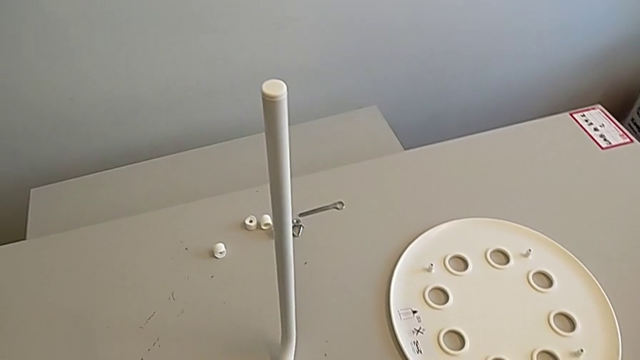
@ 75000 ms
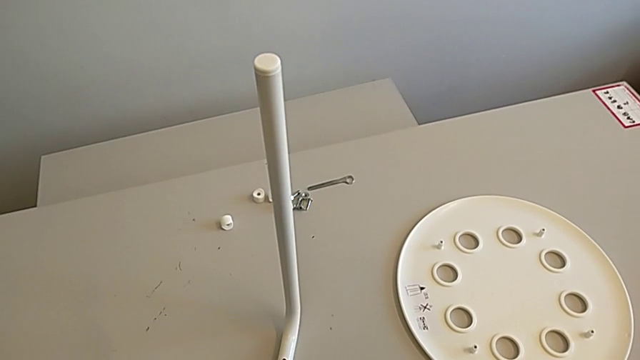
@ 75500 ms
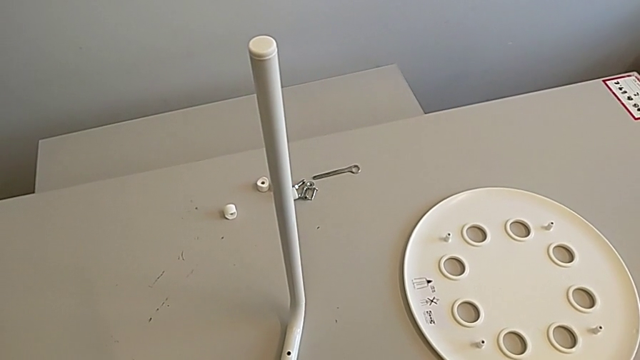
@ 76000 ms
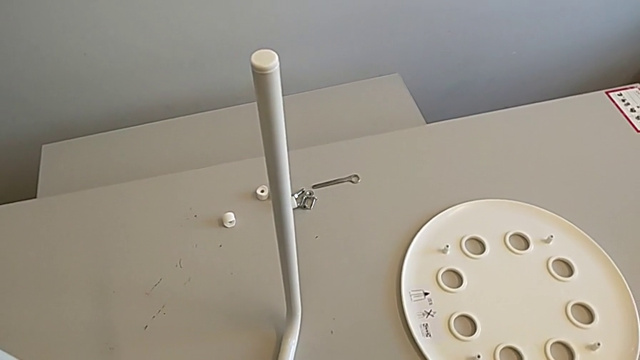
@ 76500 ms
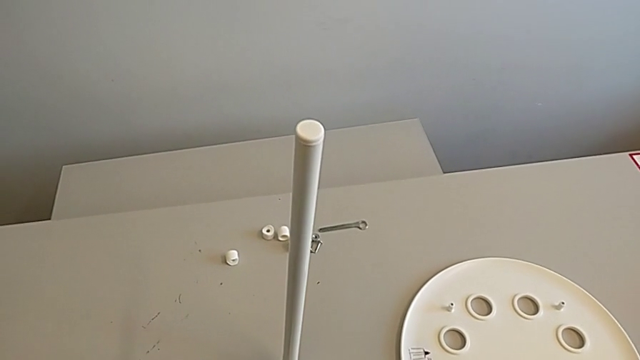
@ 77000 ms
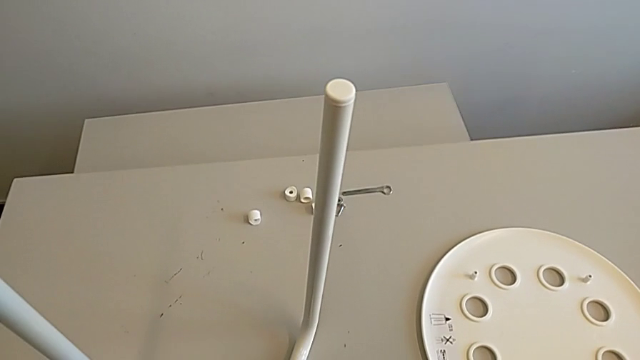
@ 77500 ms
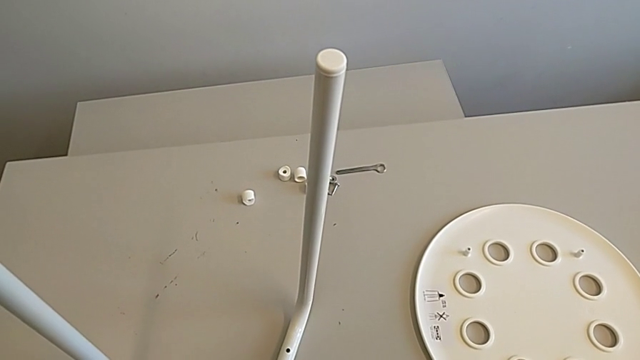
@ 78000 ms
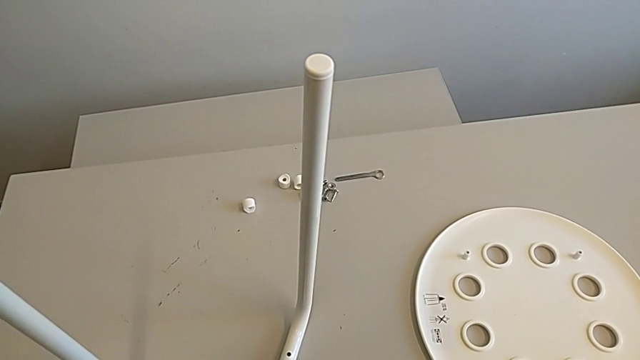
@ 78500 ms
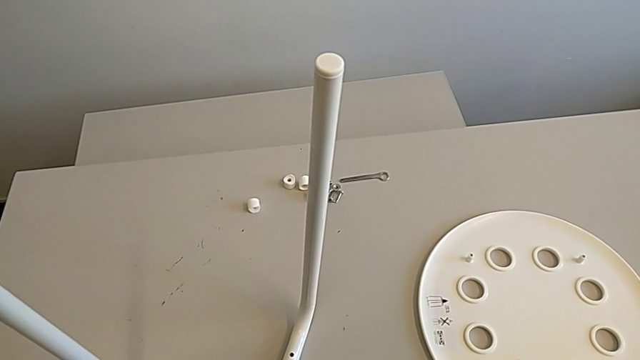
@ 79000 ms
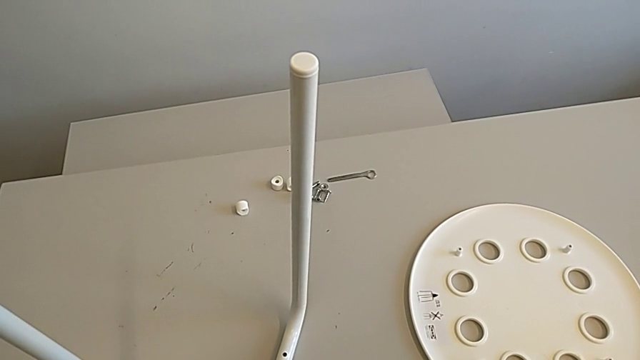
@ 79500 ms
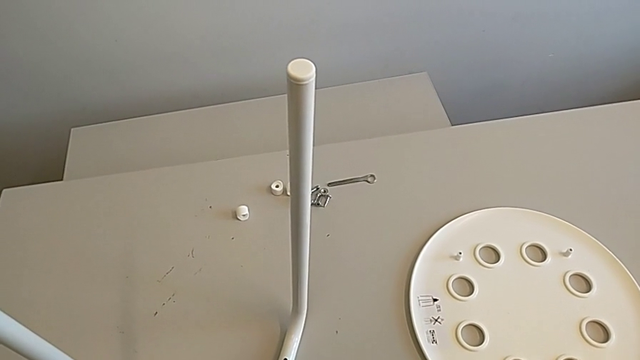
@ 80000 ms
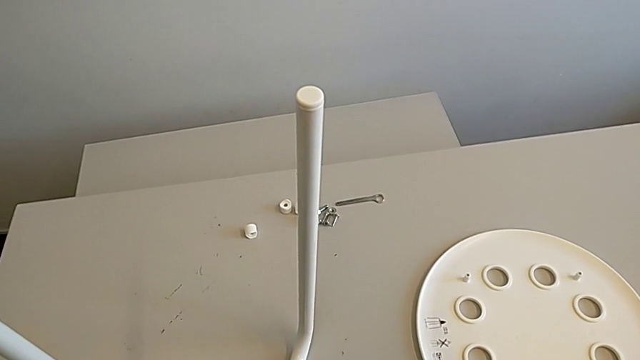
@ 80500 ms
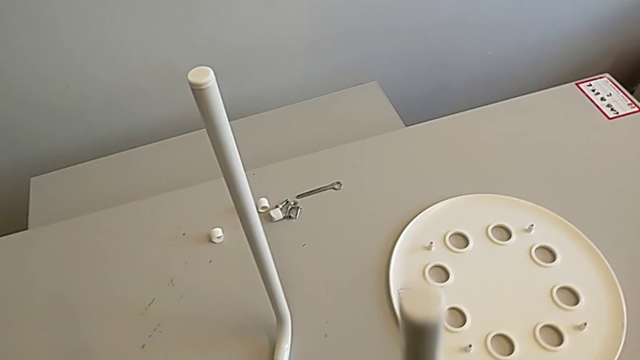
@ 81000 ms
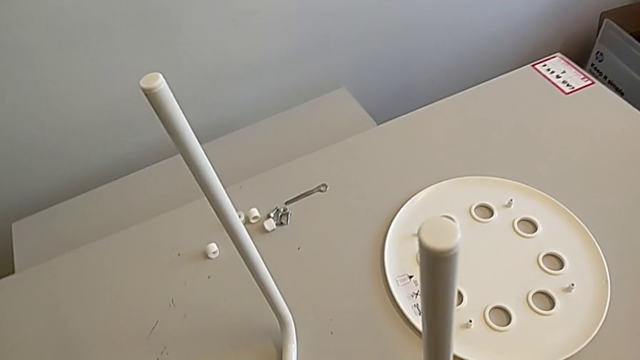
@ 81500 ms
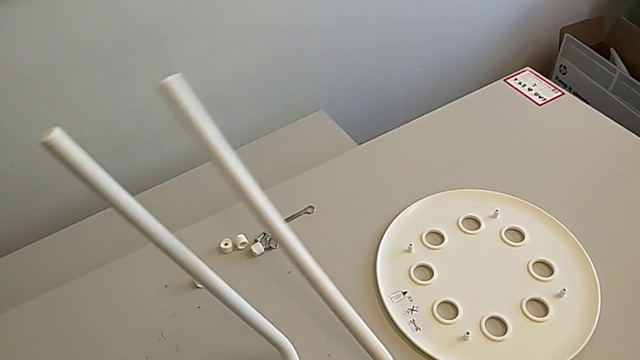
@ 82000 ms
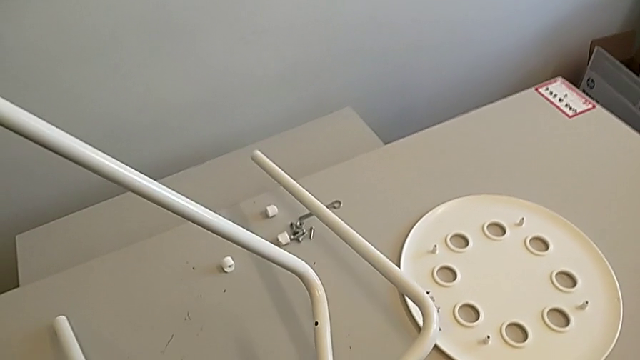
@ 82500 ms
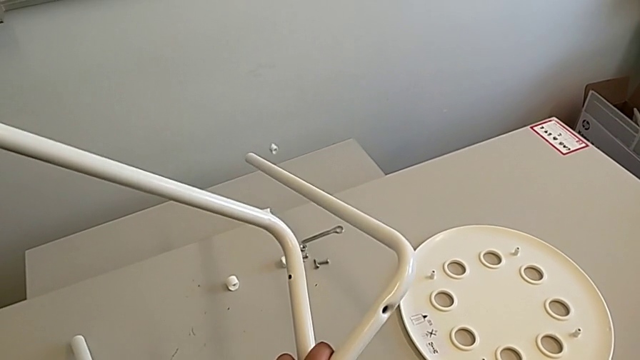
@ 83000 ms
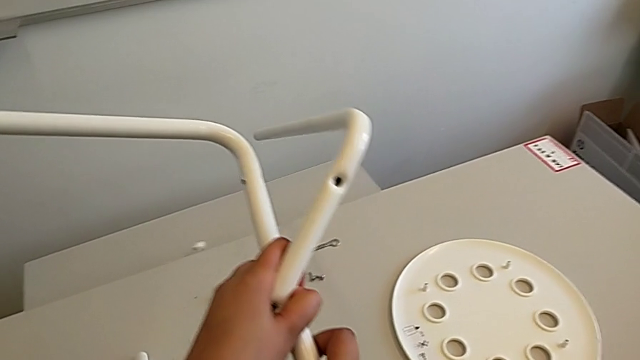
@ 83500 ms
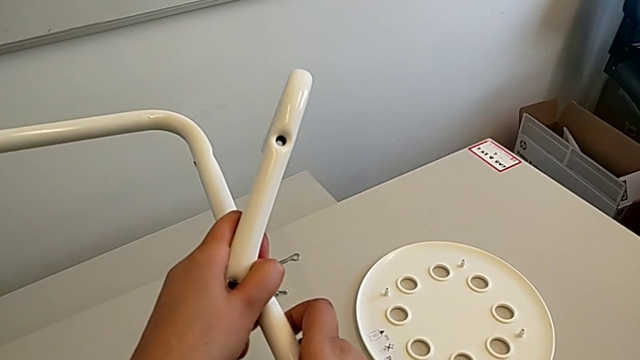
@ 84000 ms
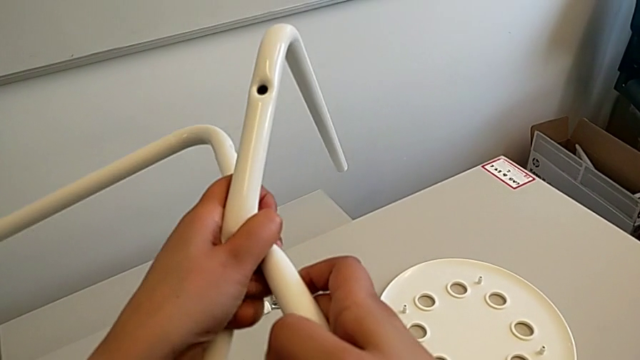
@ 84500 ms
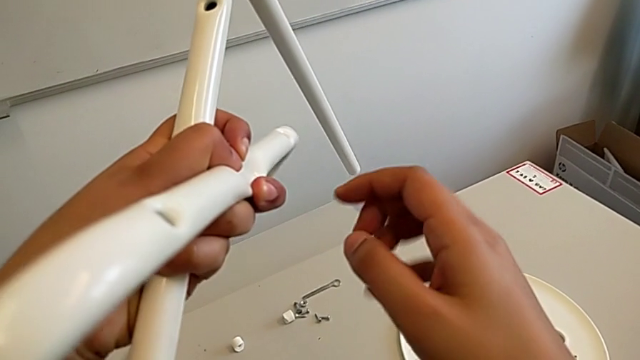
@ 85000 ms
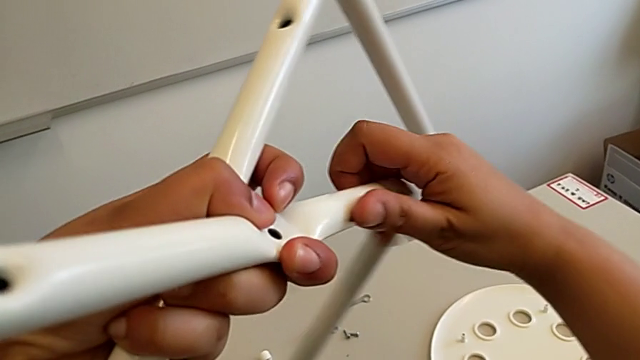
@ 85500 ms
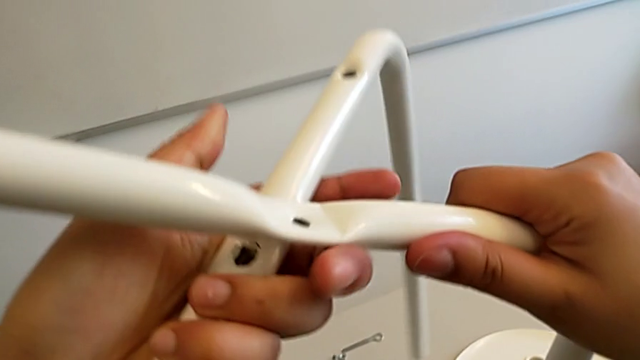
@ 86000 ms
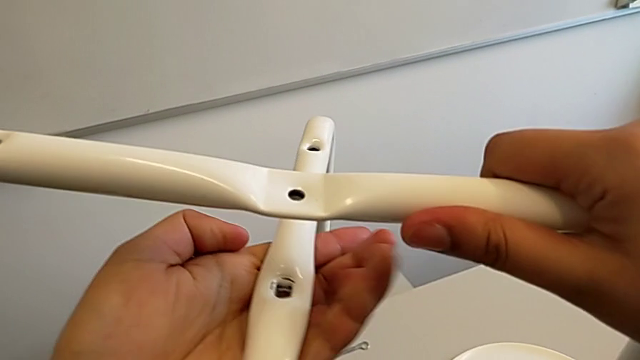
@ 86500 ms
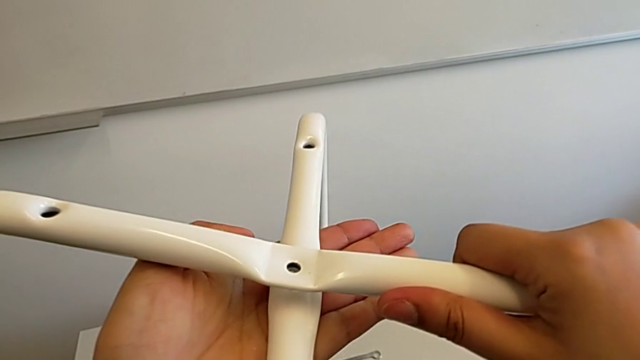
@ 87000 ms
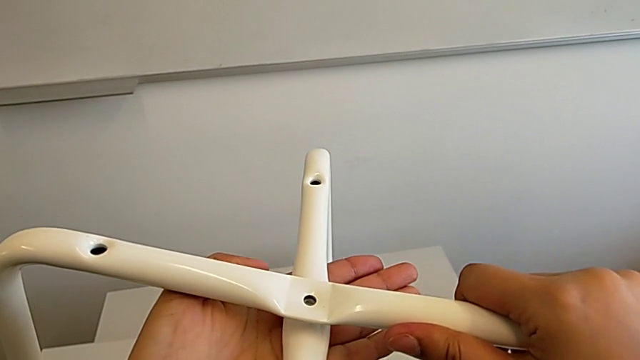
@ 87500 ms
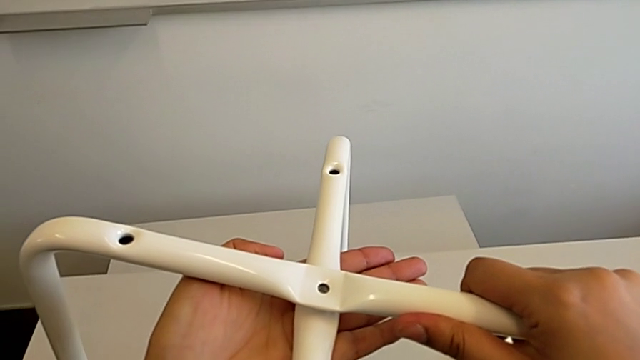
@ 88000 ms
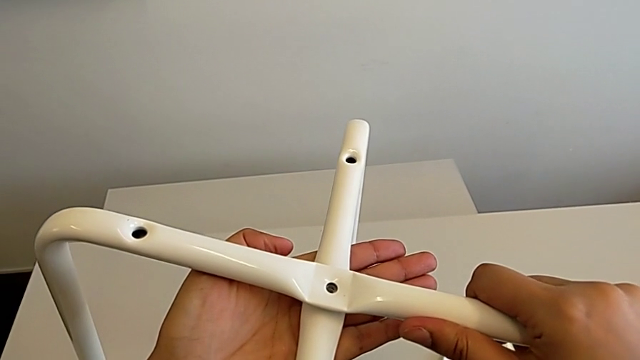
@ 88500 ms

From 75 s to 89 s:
The camera wearer is assembling the chair legs. They wrongly hold the leg, rotate it and wrongly align it, aligning the legs in the wrong directions.

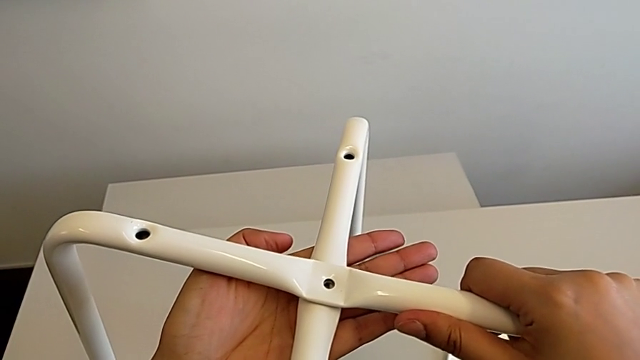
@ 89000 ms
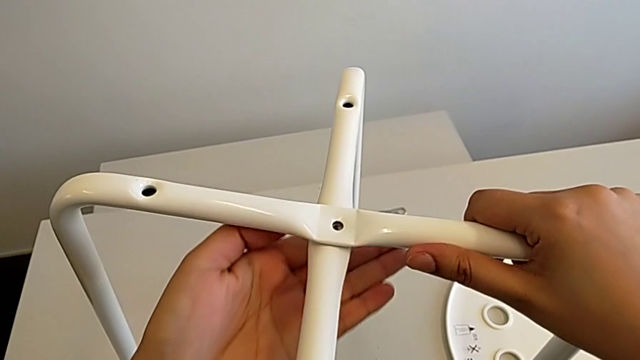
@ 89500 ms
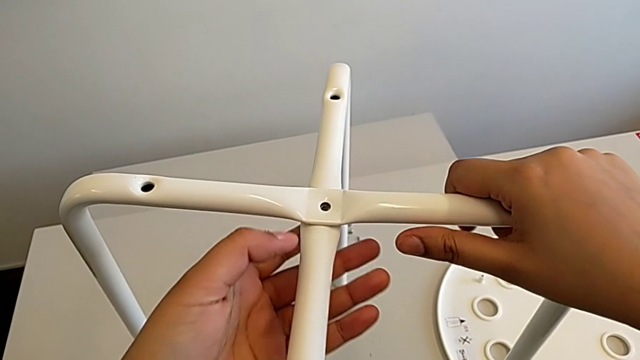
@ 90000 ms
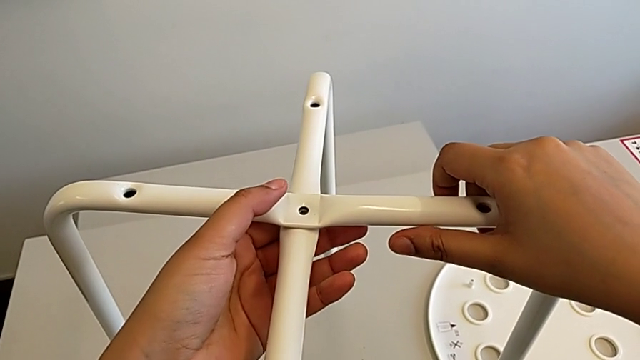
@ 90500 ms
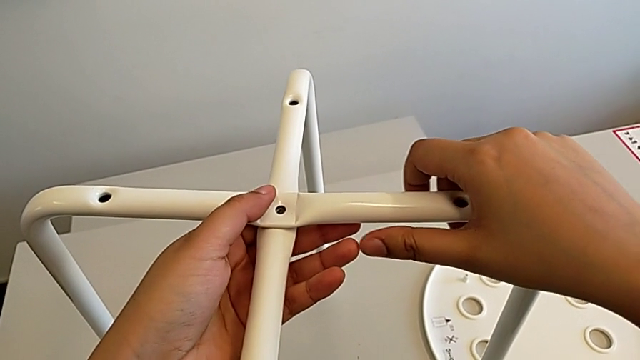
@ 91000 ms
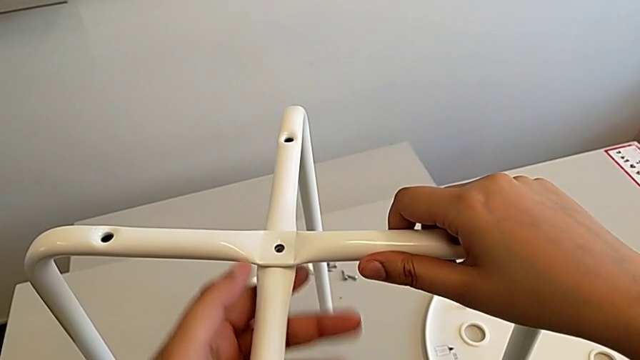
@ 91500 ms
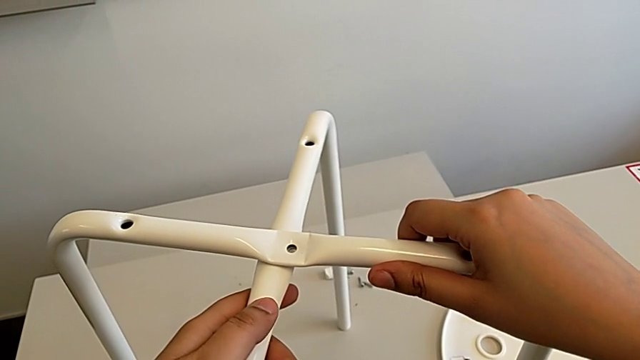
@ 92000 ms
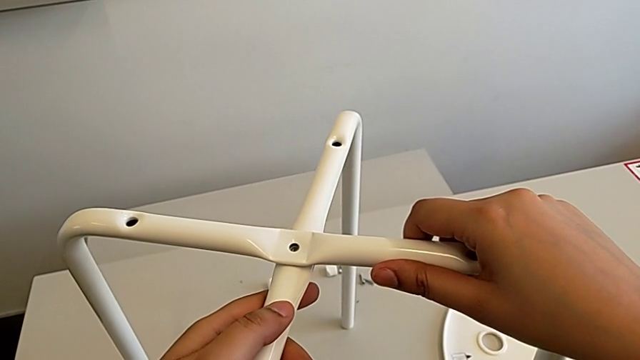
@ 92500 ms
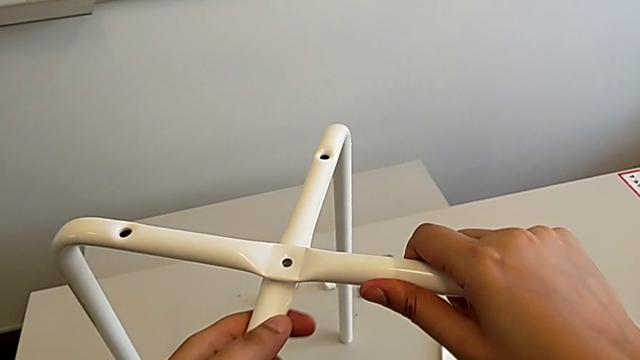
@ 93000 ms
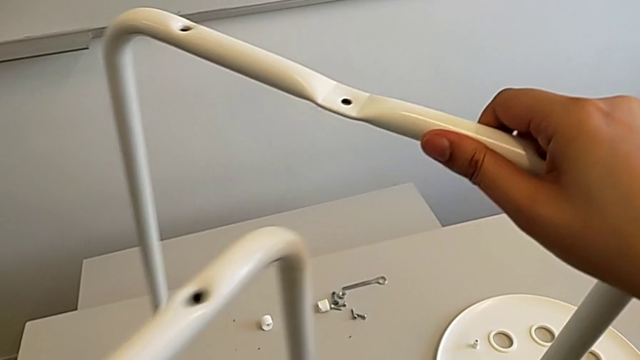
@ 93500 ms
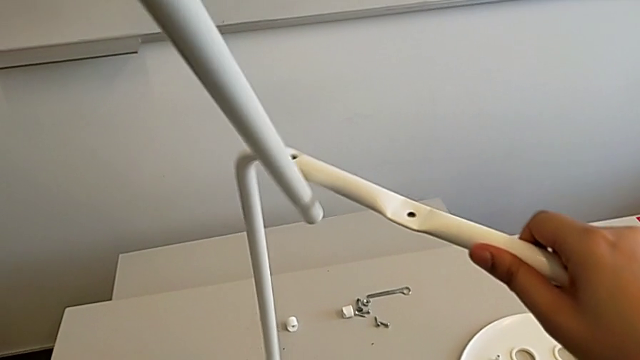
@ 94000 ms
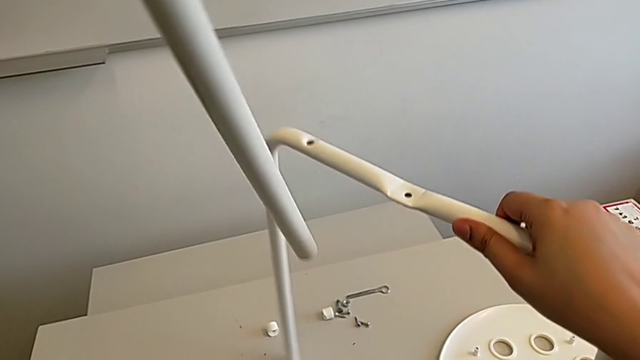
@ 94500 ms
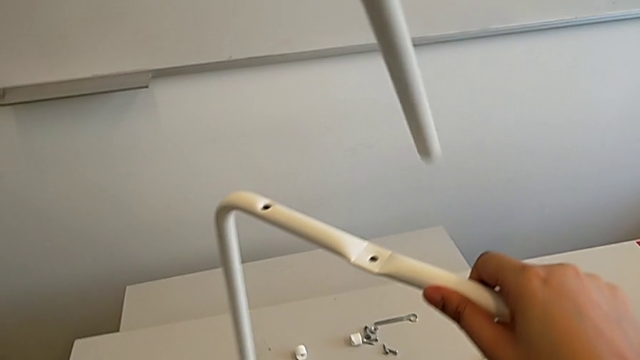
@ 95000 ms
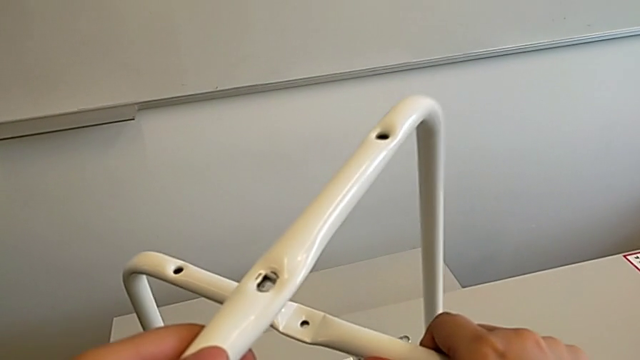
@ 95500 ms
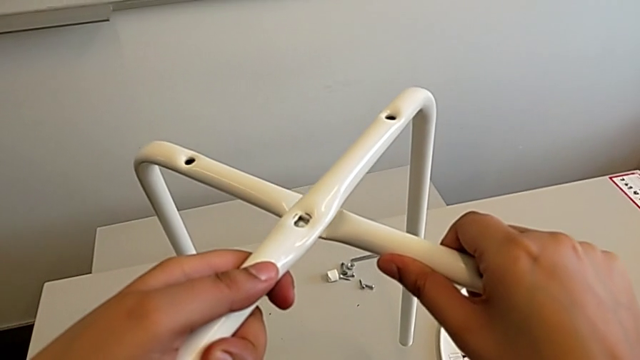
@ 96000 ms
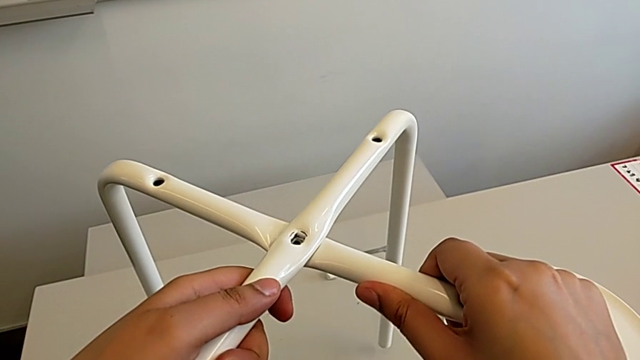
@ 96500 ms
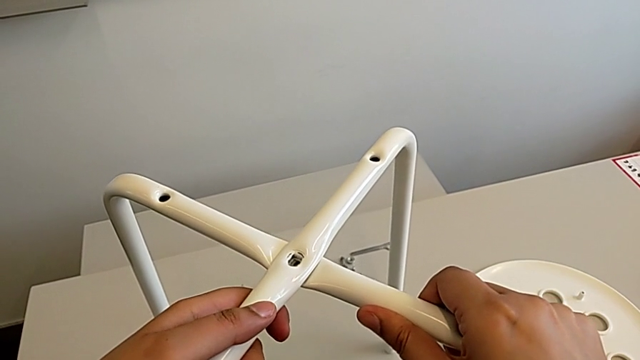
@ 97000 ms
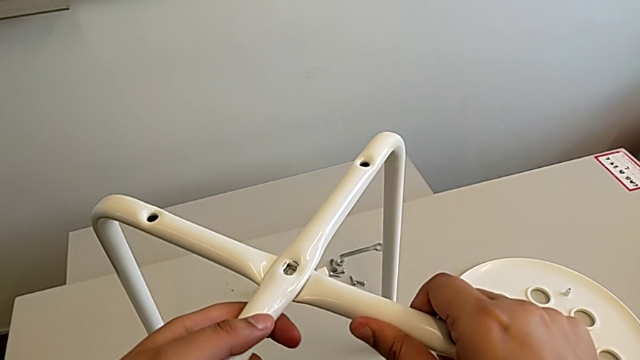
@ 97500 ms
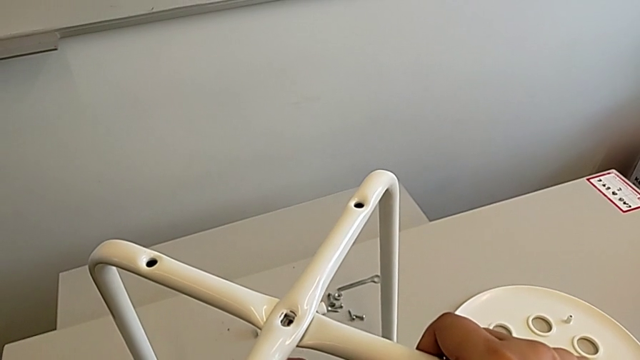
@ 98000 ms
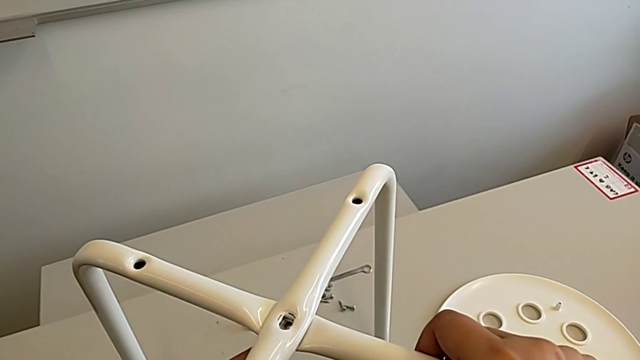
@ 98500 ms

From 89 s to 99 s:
The camera wearer is assembling the chair legs. They wrongly hold the leg, with the legs aligned in the wrong directions, and align it.
